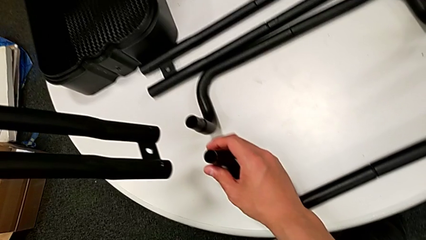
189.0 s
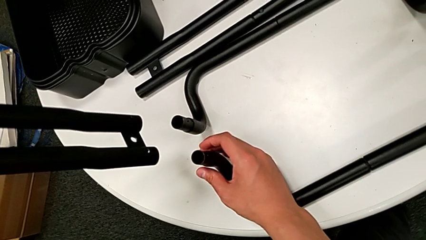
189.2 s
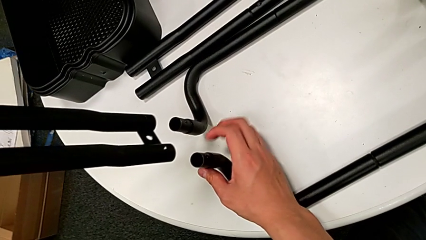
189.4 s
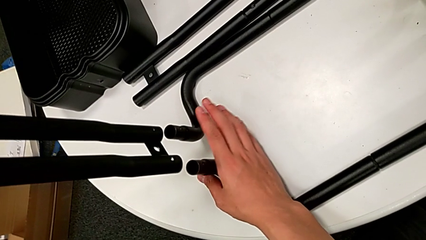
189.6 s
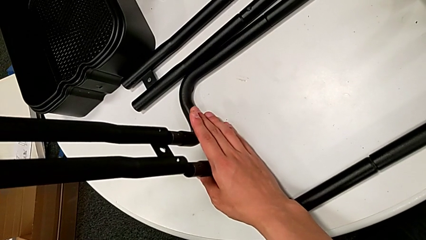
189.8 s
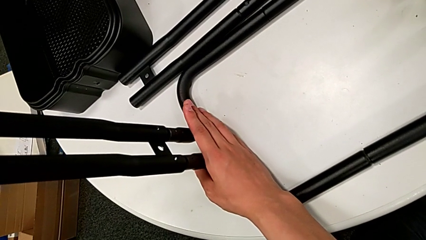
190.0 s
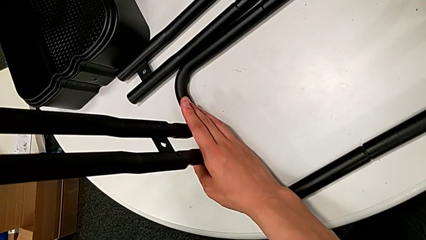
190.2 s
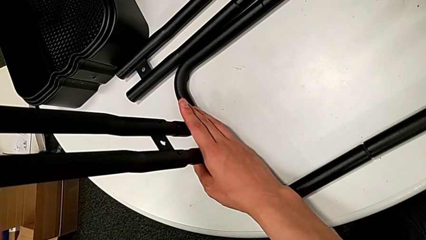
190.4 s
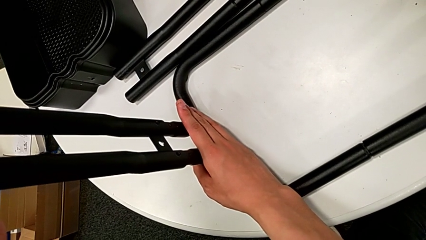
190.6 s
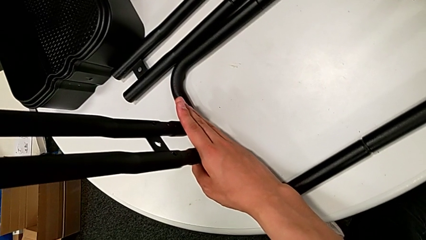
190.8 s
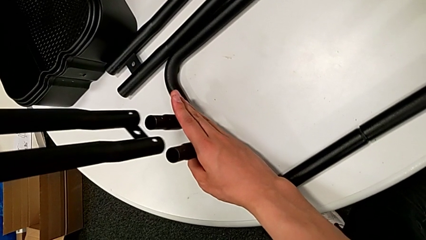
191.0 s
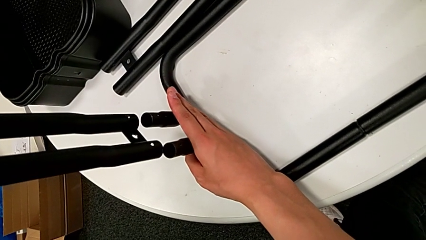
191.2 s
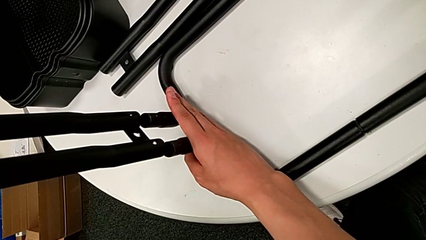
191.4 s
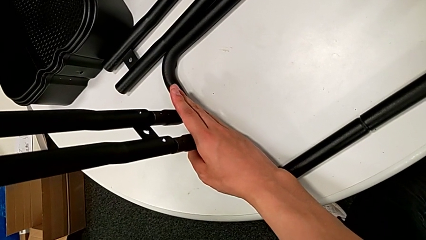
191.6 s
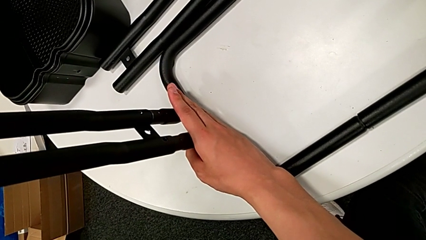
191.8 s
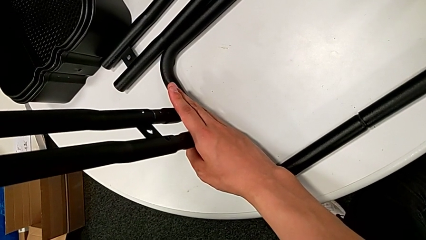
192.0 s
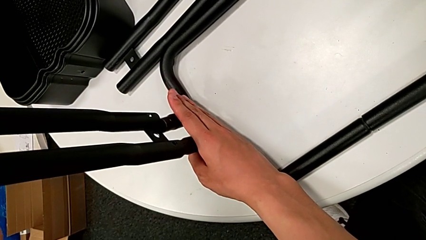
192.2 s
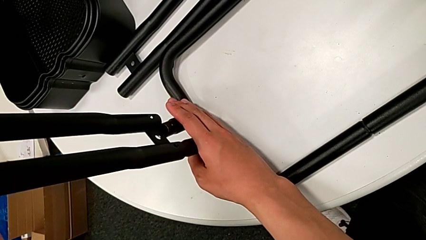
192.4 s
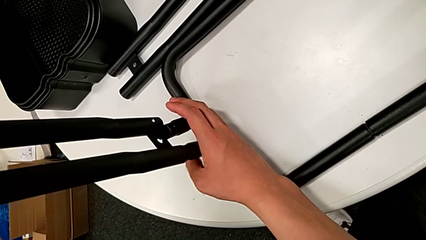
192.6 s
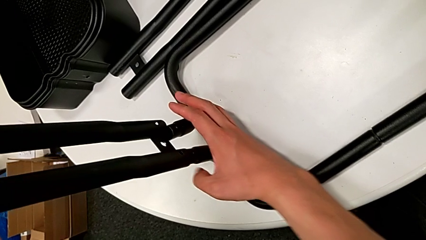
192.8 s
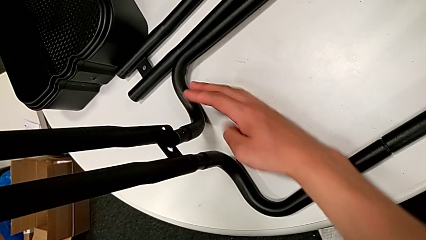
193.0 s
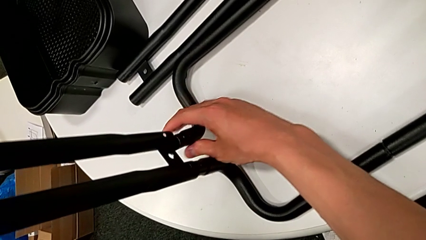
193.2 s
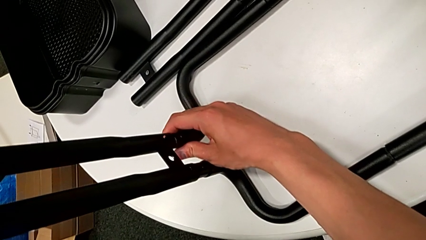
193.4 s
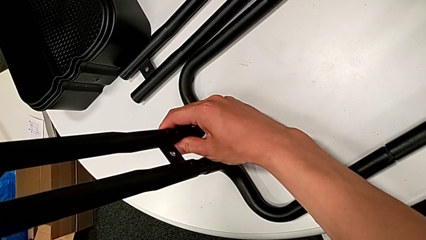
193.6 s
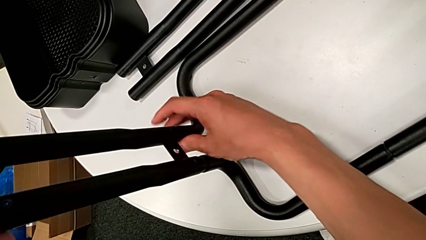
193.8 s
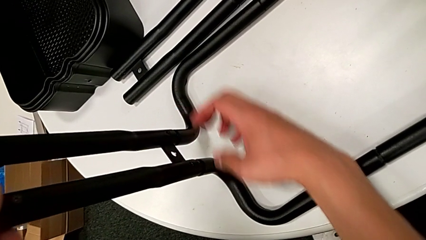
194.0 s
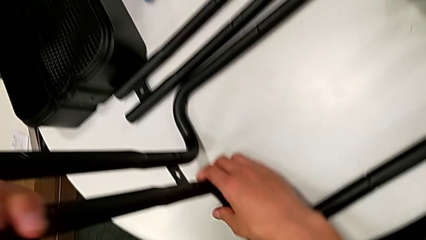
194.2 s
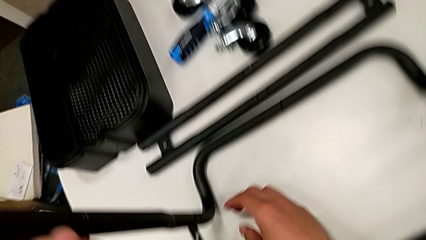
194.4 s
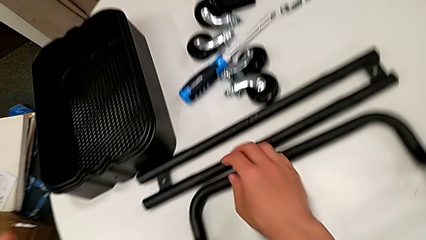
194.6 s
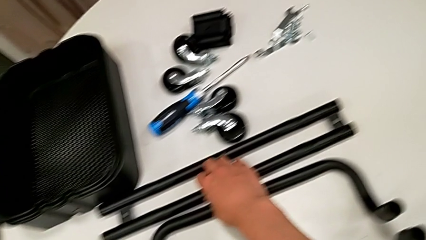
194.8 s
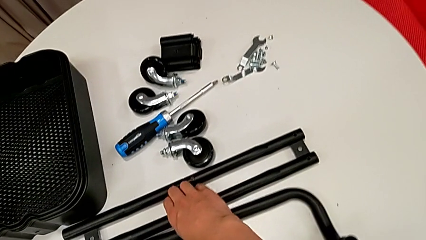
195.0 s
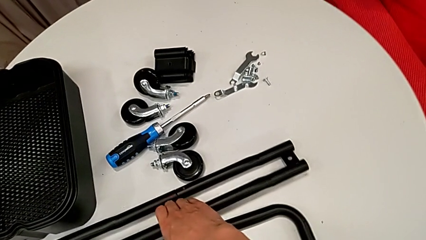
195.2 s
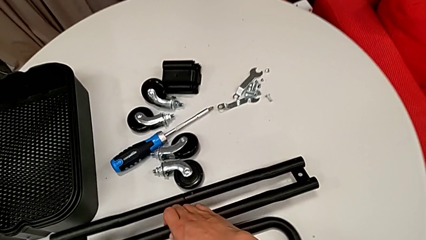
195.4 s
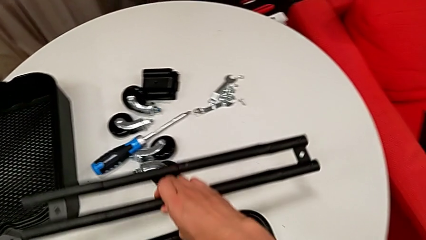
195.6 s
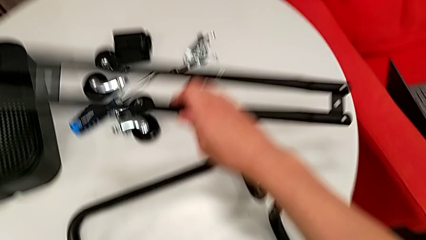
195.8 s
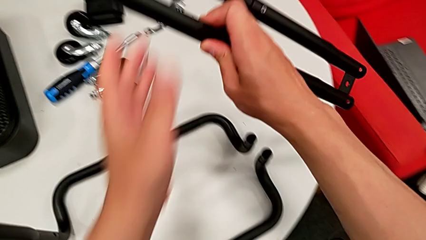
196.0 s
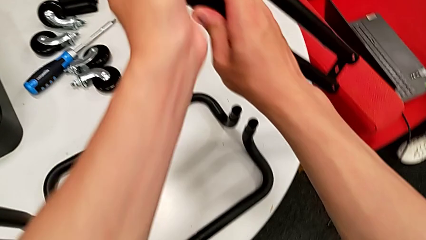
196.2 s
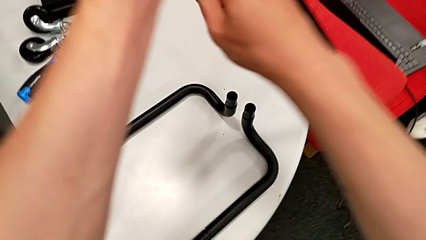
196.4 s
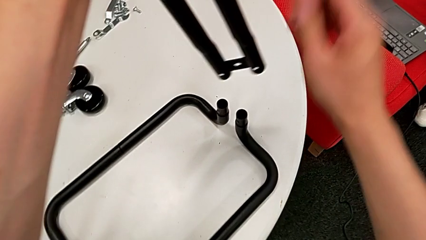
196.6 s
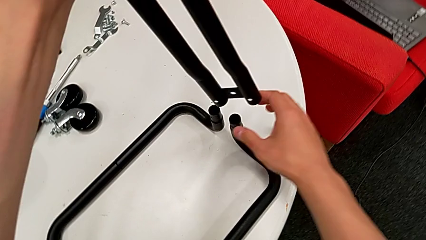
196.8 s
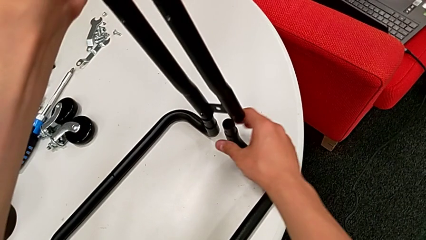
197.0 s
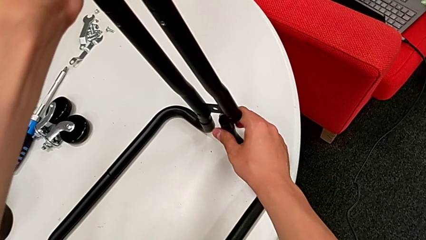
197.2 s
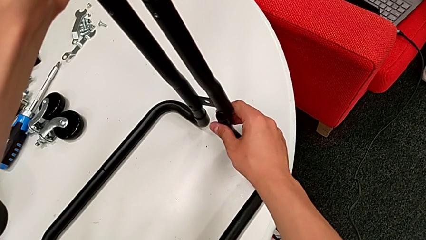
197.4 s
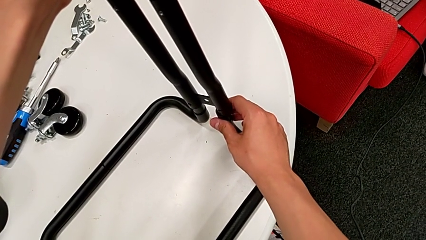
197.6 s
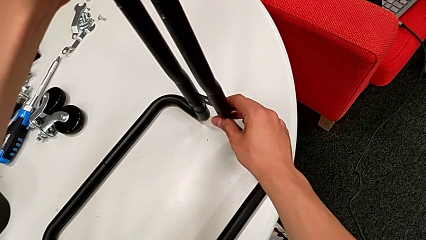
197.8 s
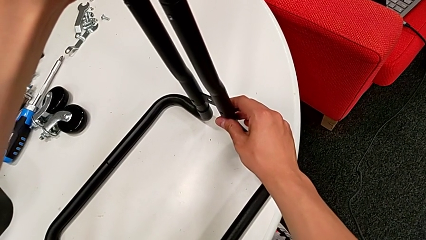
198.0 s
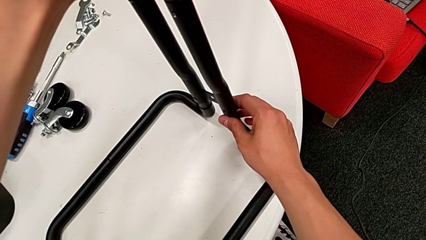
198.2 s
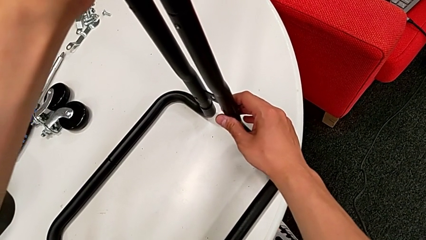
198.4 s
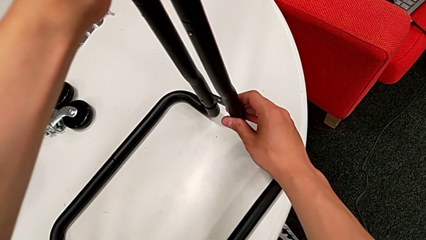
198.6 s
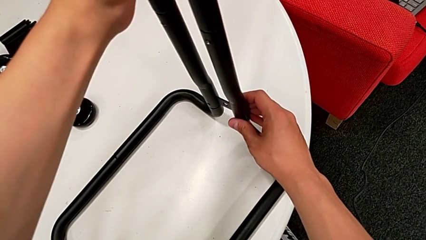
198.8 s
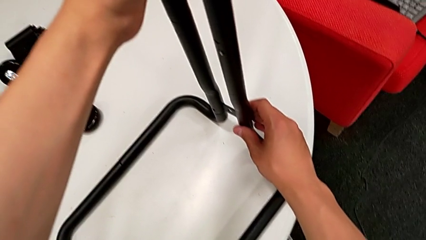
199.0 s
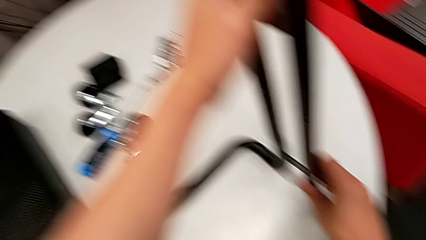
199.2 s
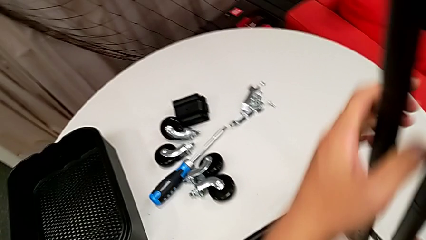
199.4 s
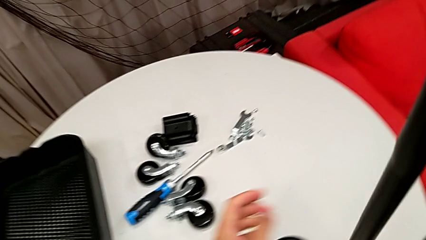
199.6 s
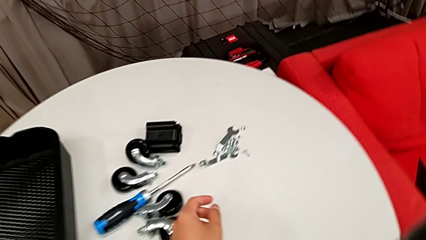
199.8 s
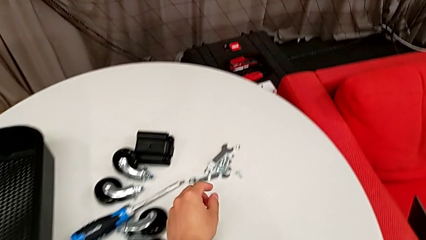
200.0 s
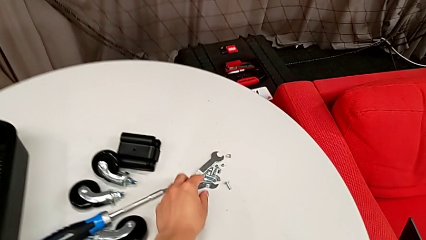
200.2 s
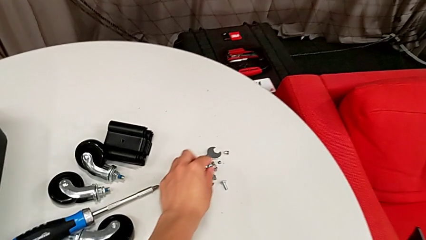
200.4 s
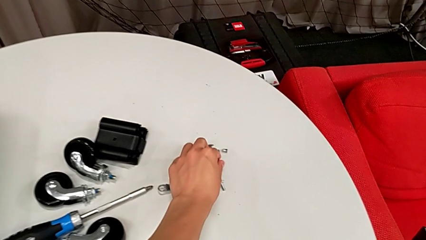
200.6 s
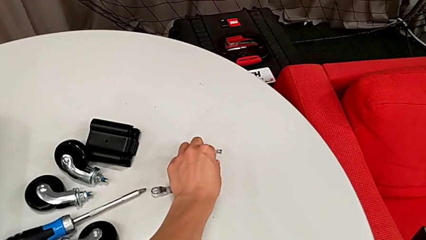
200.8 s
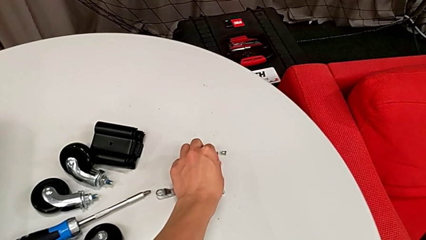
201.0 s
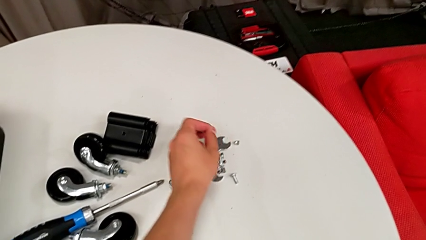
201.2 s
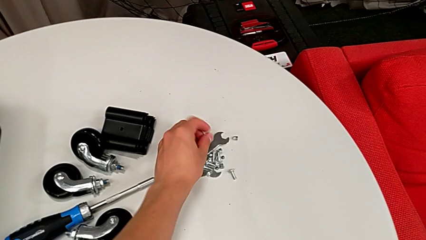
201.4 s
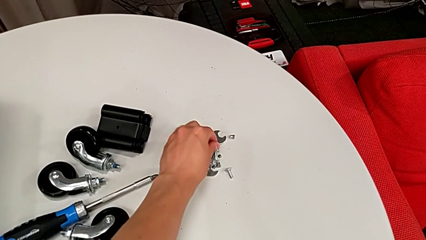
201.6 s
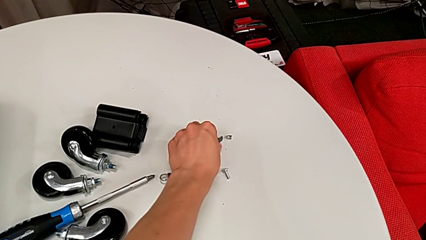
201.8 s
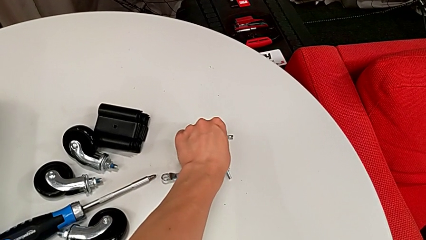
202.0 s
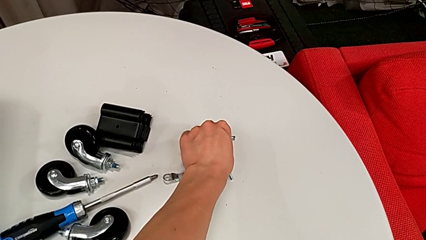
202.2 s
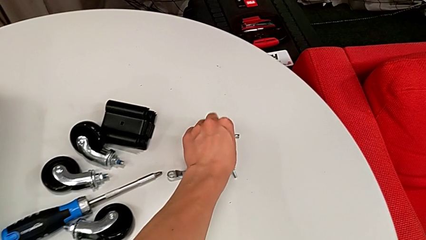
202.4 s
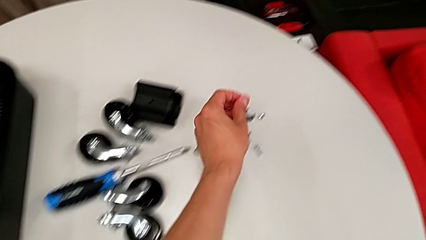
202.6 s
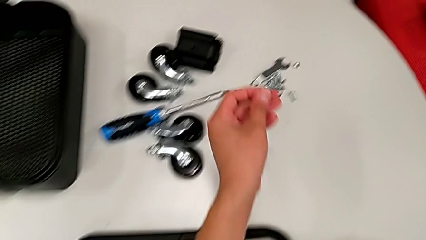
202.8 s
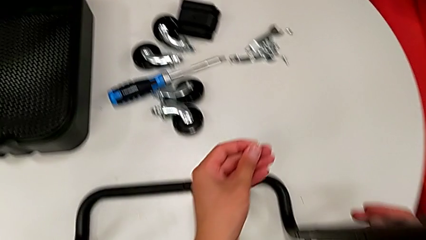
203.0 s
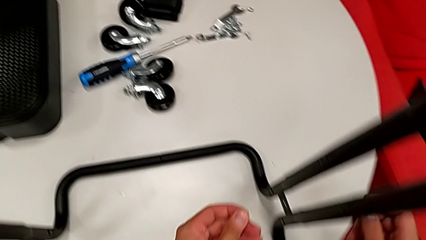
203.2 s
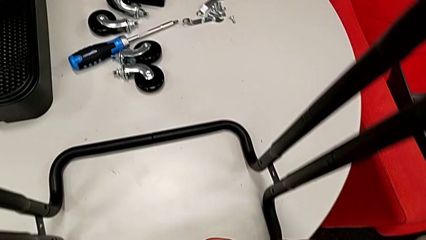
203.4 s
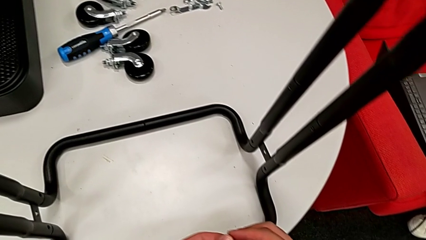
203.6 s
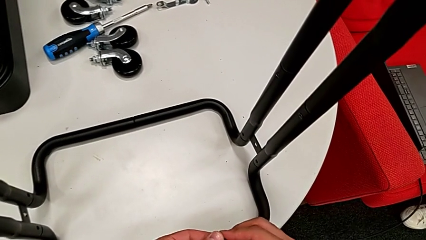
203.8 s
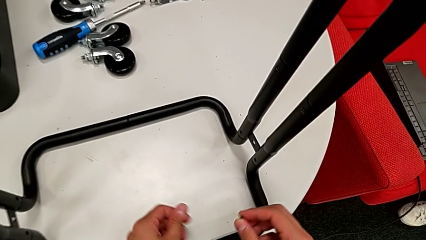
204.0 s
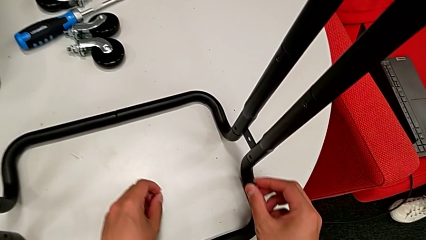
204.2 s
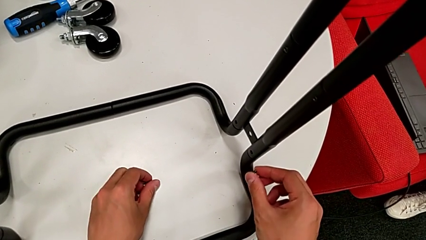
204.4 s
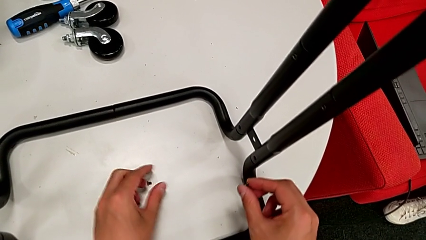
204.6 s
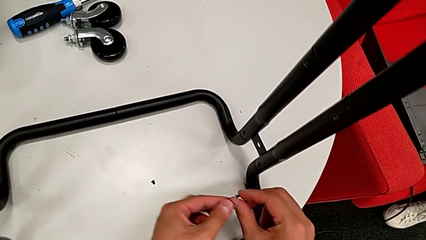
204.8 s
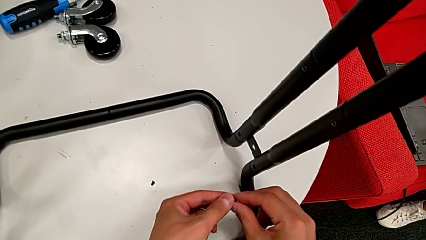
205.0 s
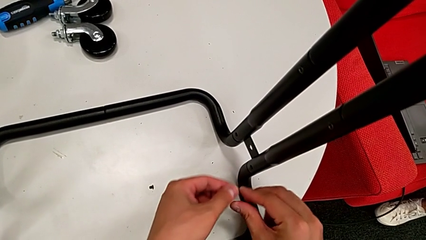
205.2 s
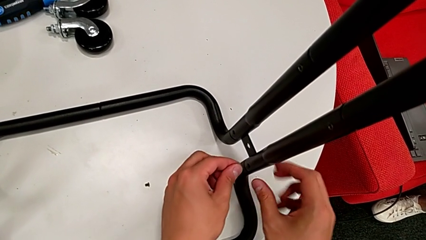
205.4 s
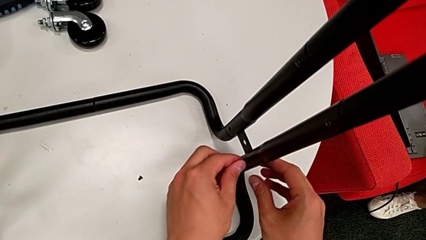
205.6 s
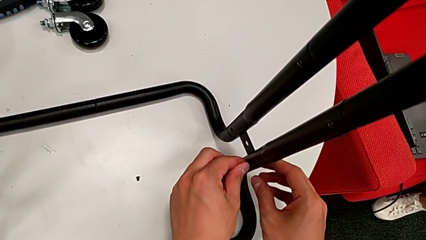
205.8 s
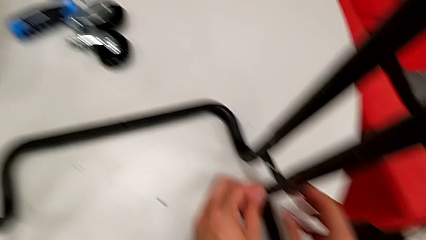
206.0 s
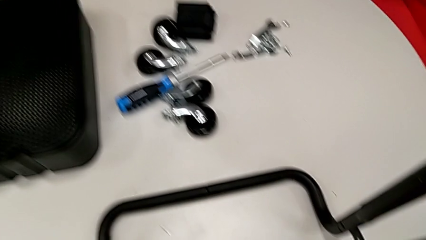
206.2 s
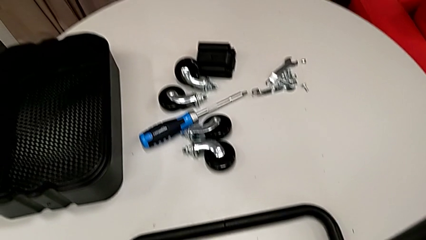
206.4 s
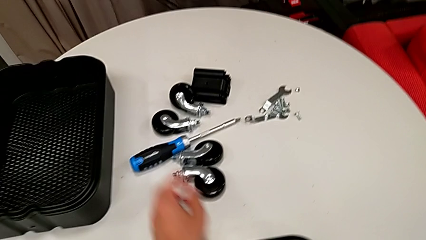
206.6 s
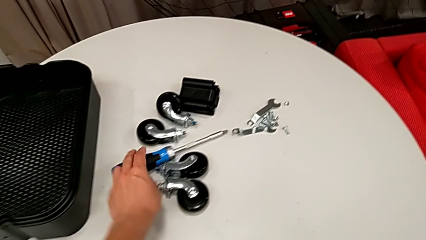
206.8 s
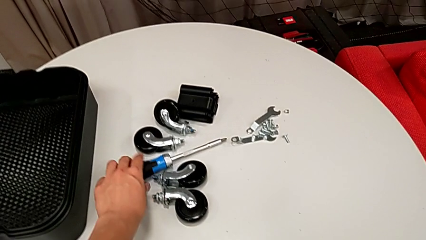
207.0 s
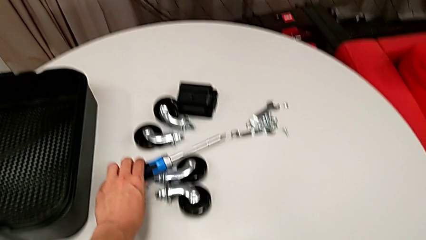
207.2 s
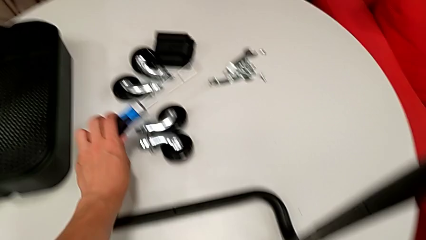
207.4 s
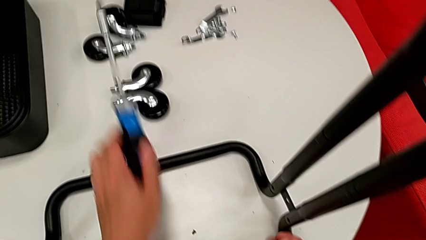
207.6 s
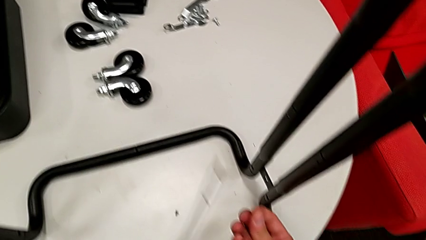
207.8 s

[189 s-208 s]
The camera wearer is assembling the side legs onto the base frame with the screwdriver. They assemble the first leg, grab the second leg, assemble it, grab the little screw, place the sixth screw, wrongly insert the fifth screw, not putting it in place correctly, and grab the blue screwdriver.
